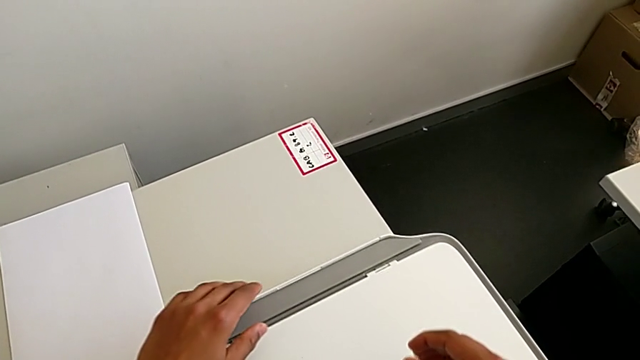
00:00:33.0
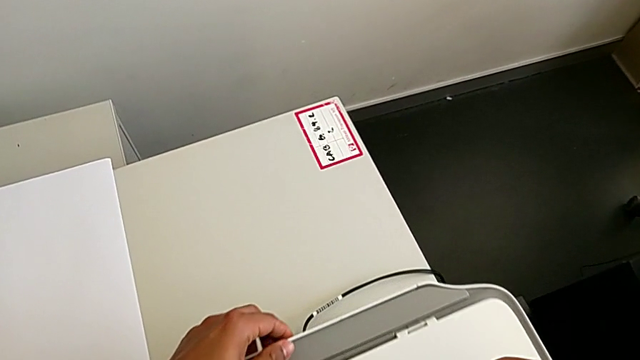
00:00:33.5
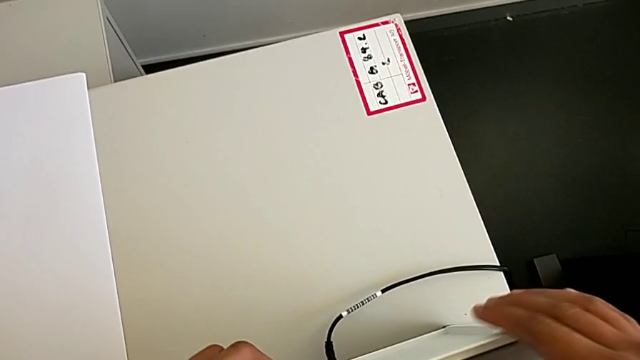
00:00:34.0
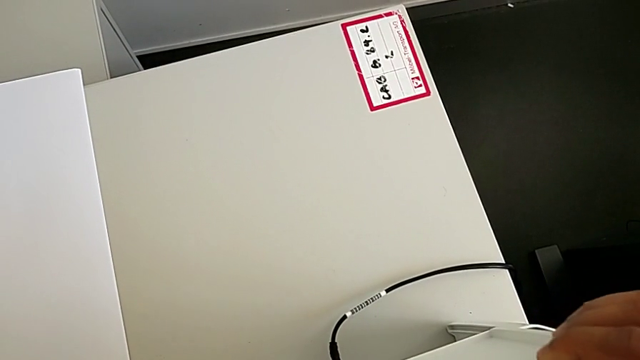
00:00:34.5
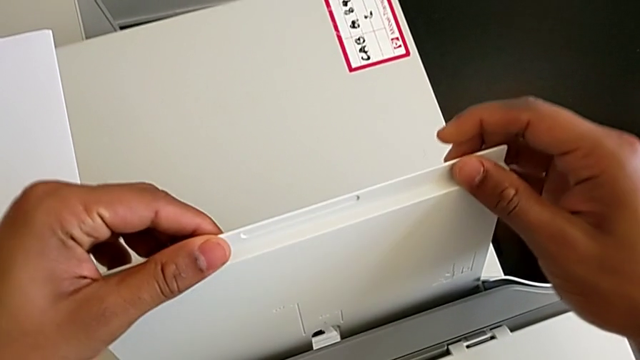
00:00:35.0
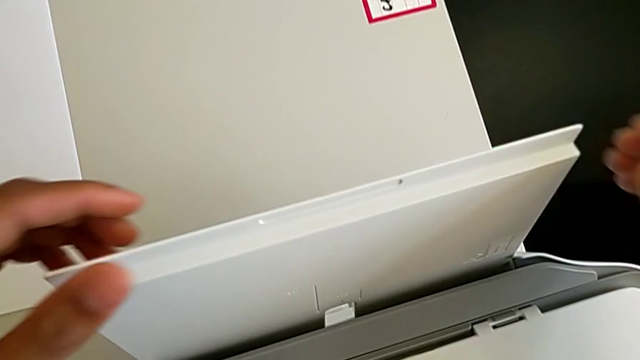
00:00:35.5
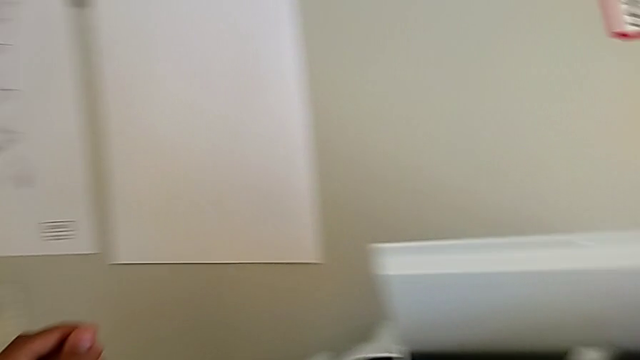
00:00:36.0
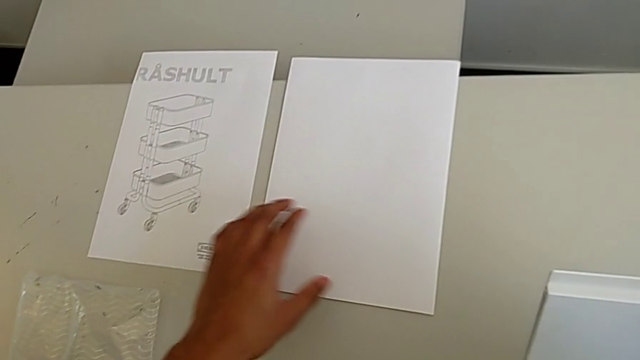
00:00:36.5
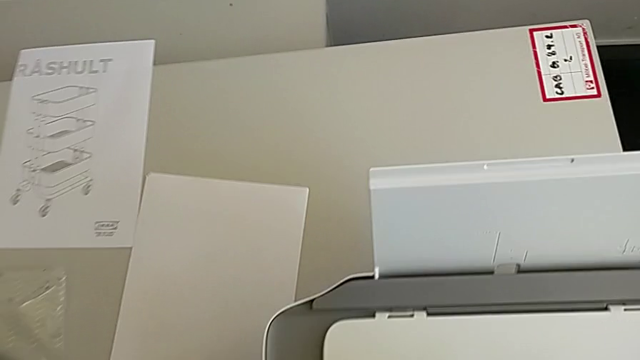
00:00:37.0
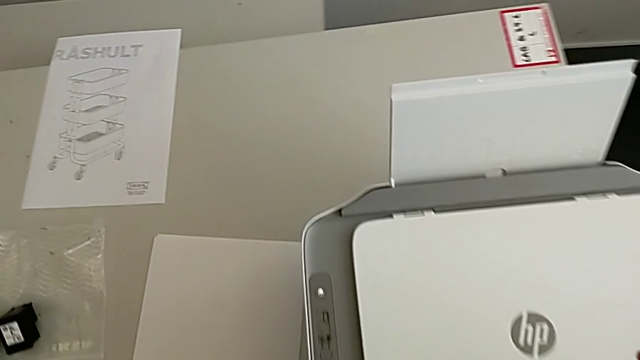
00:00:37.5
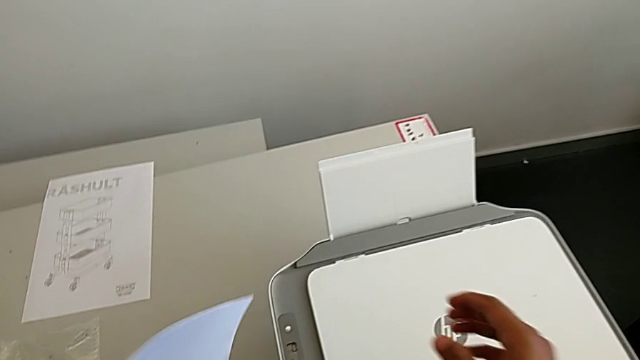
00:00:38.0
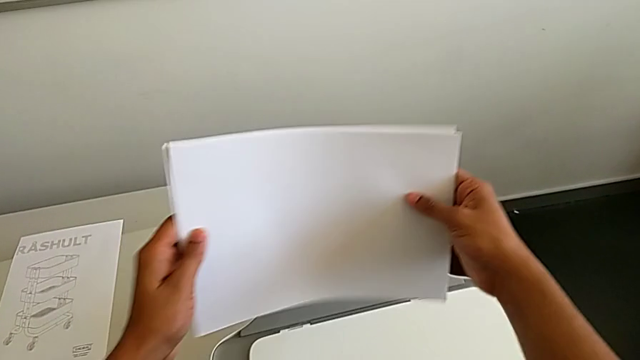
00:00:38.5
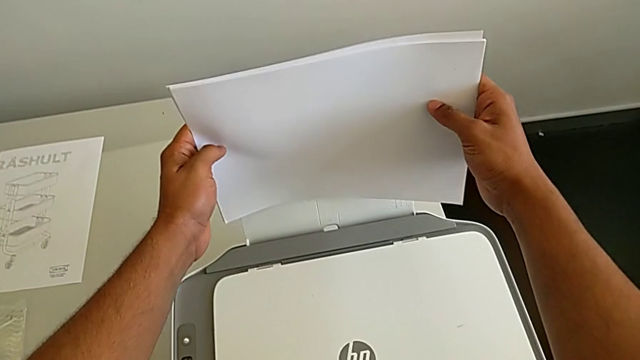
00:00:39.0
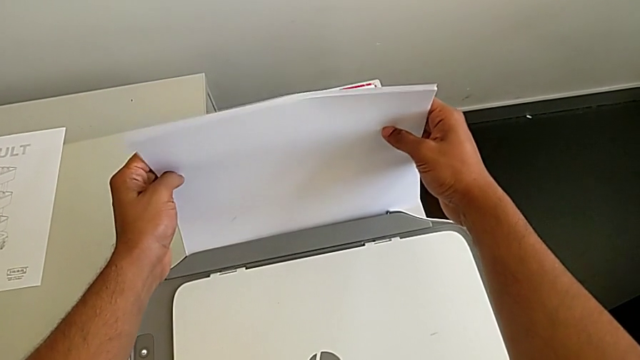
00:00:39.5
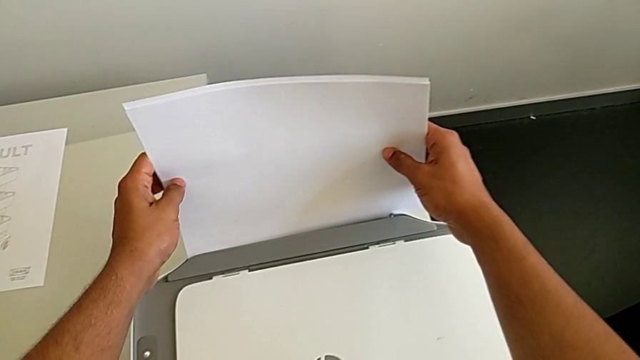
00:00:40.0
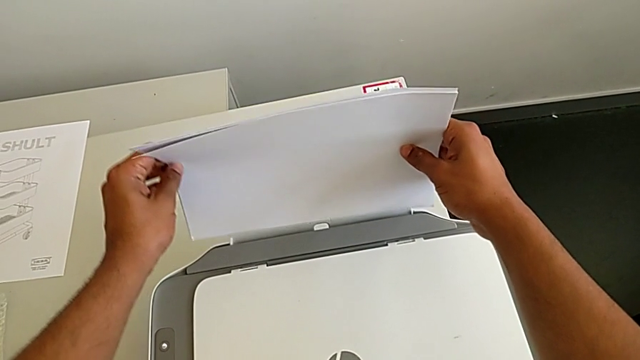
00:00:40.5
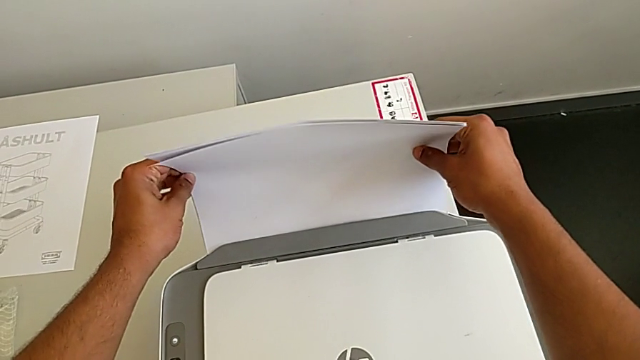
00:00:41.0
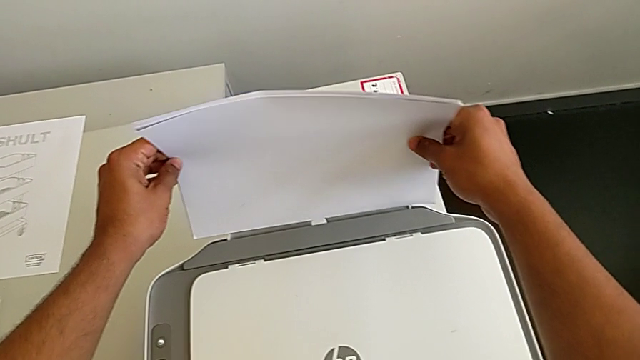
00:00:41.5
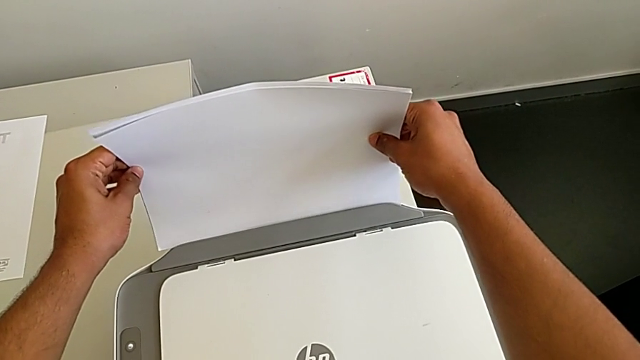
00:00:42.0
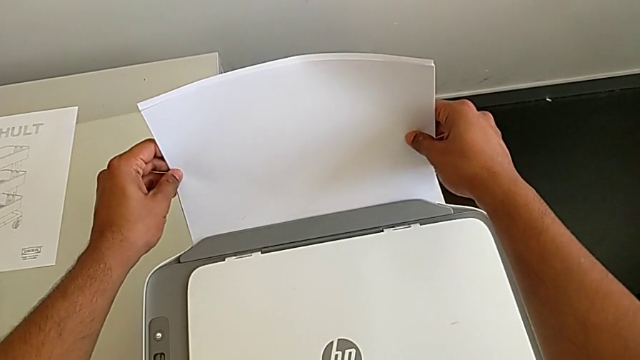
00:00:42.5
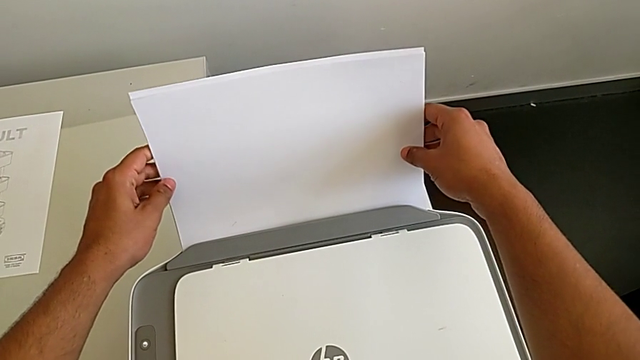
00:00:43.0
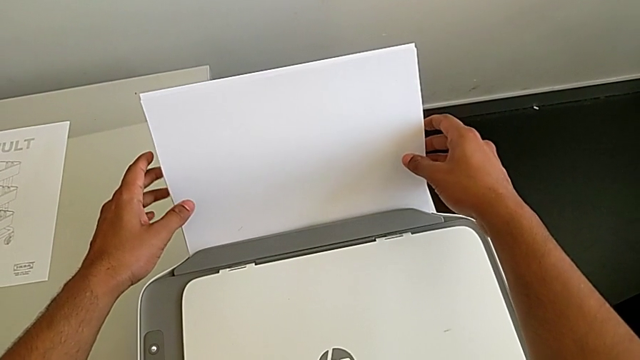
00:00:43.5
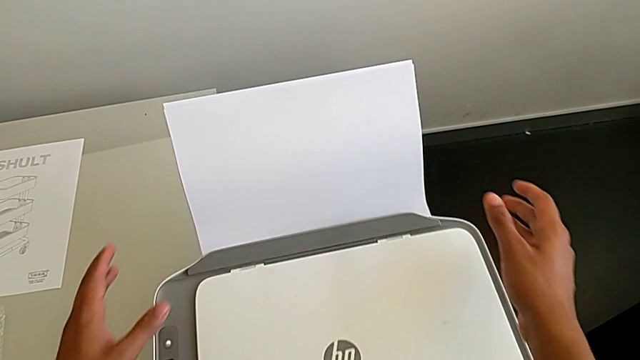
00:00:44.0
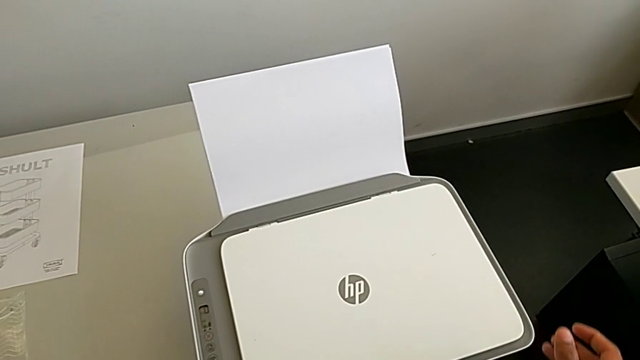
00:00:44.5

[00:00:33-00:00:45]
The camera wearer is loading the paper stack into the printer. They grab the paper stack and align it.

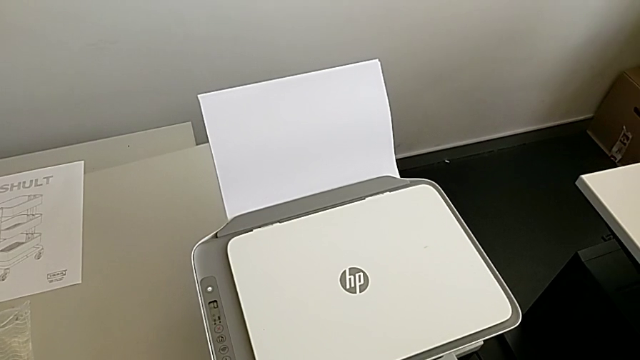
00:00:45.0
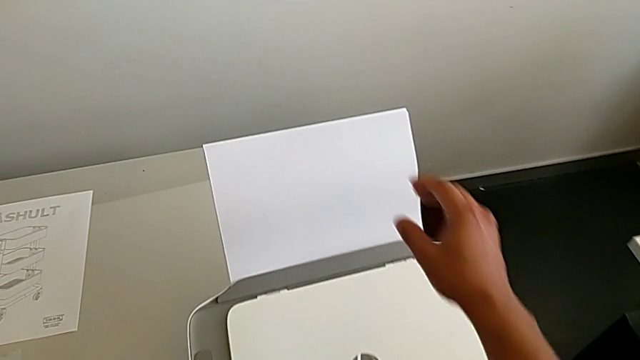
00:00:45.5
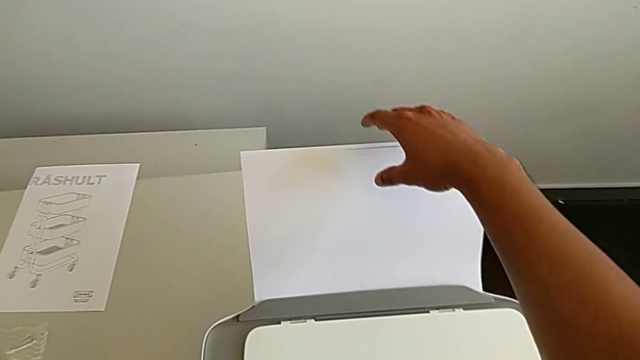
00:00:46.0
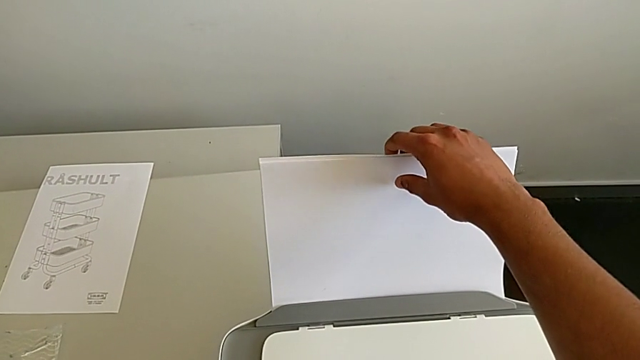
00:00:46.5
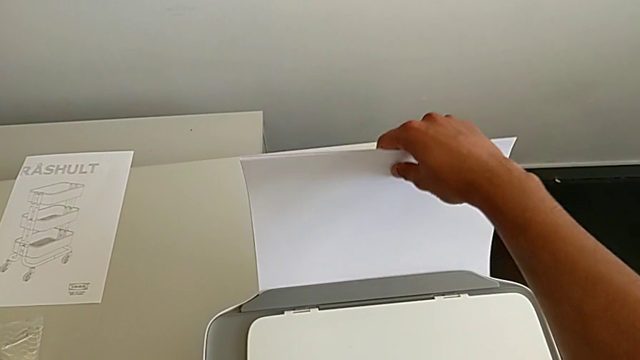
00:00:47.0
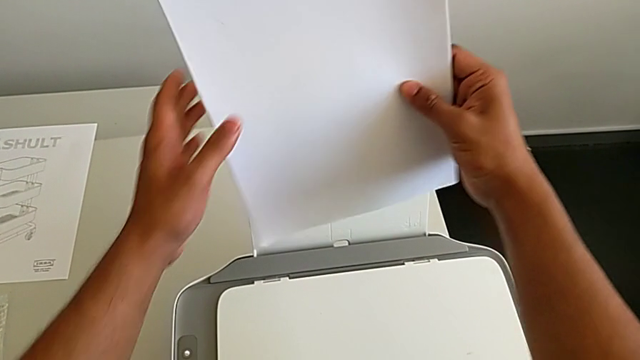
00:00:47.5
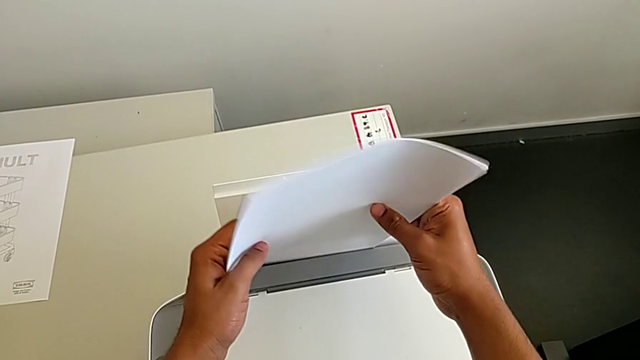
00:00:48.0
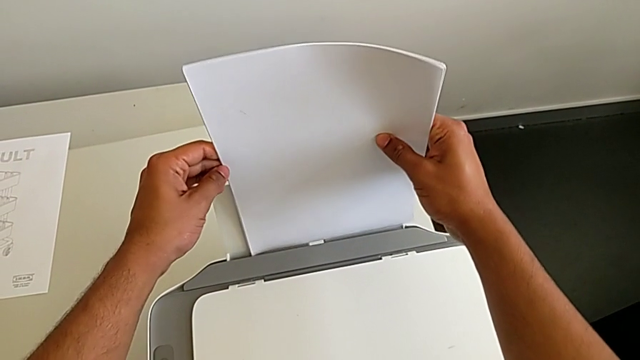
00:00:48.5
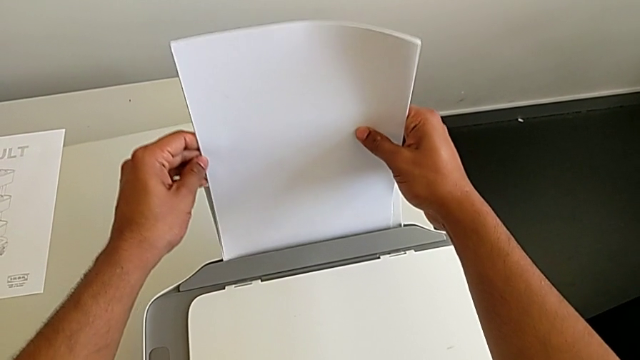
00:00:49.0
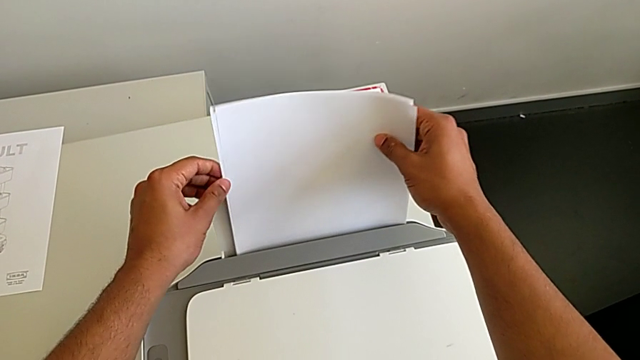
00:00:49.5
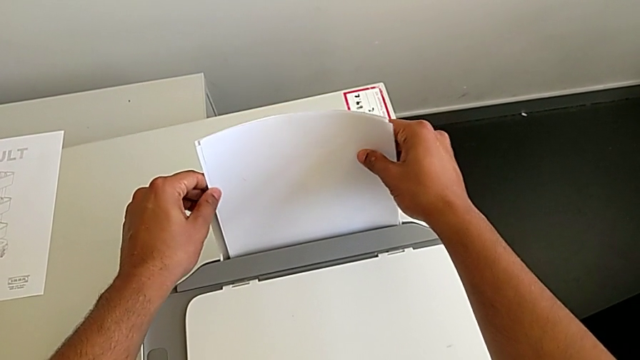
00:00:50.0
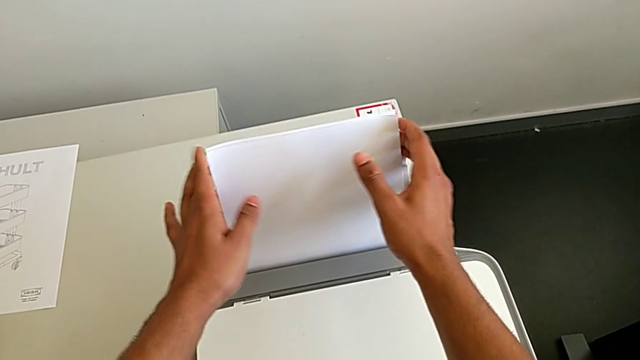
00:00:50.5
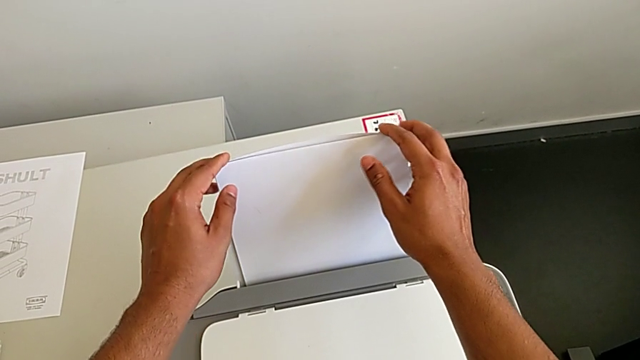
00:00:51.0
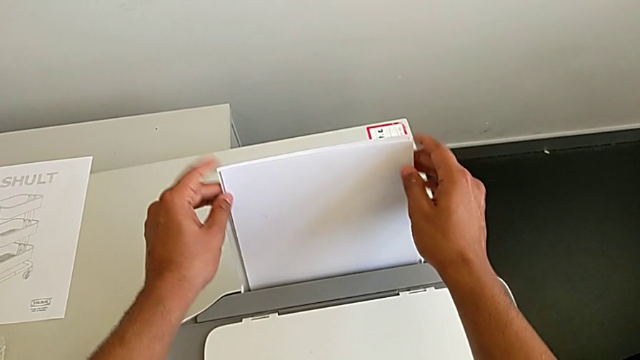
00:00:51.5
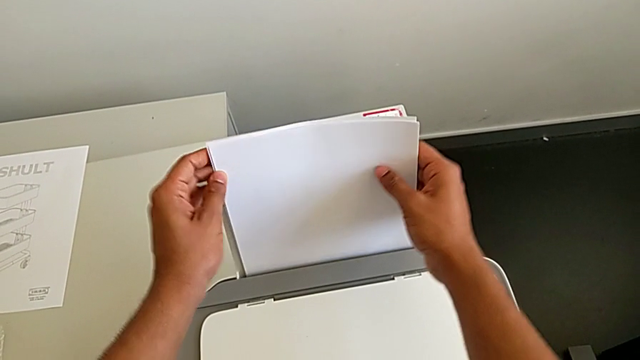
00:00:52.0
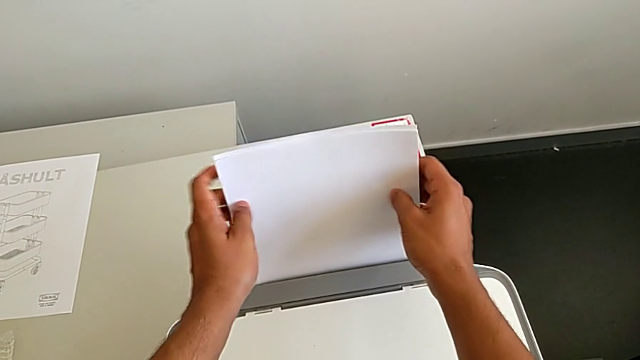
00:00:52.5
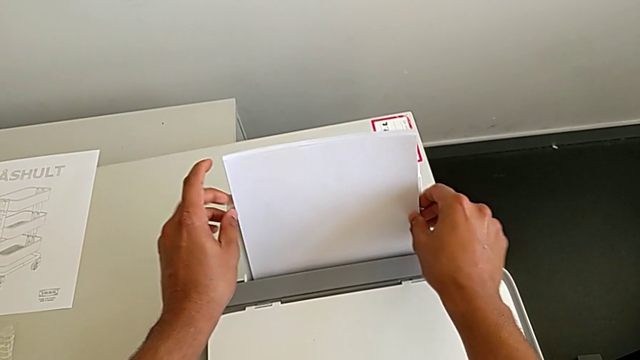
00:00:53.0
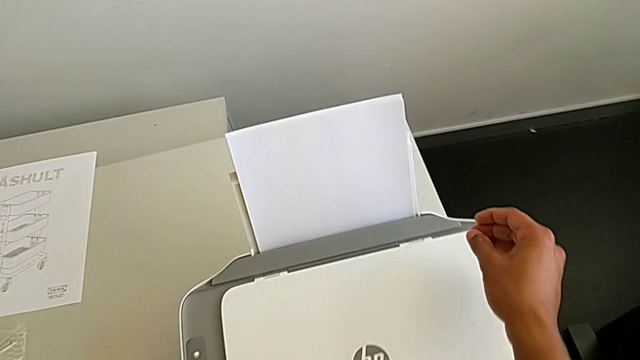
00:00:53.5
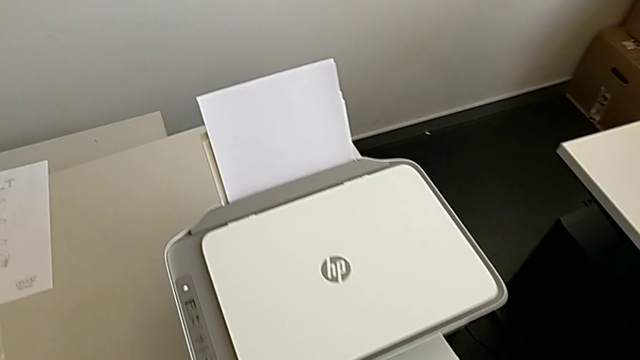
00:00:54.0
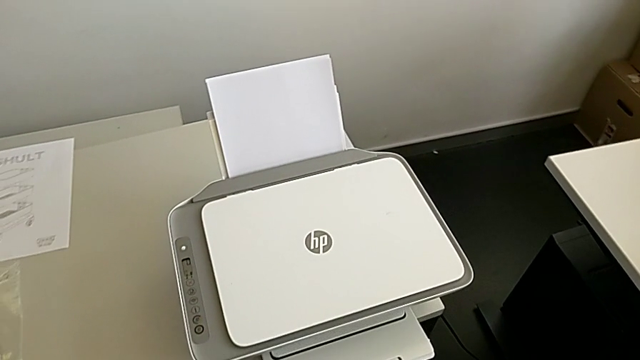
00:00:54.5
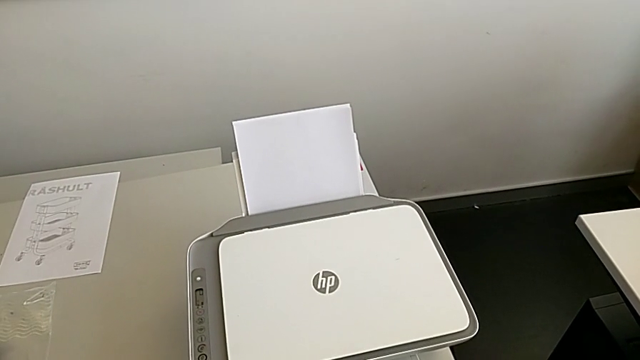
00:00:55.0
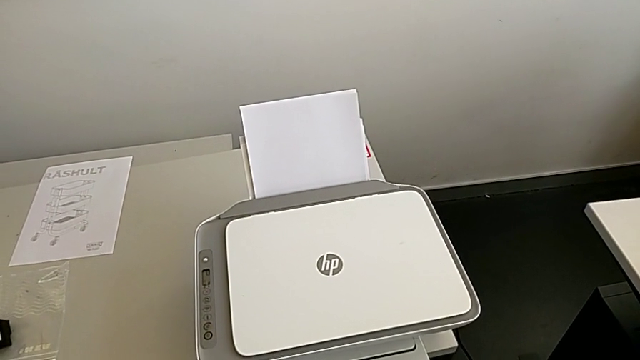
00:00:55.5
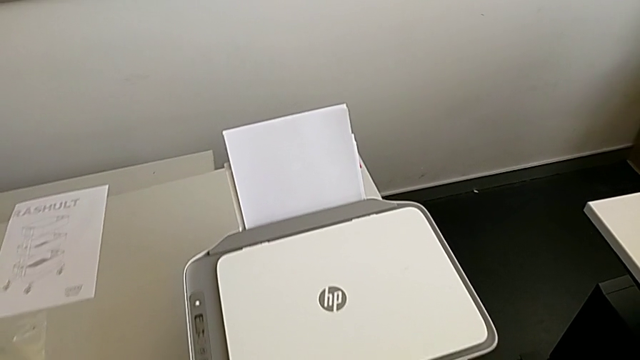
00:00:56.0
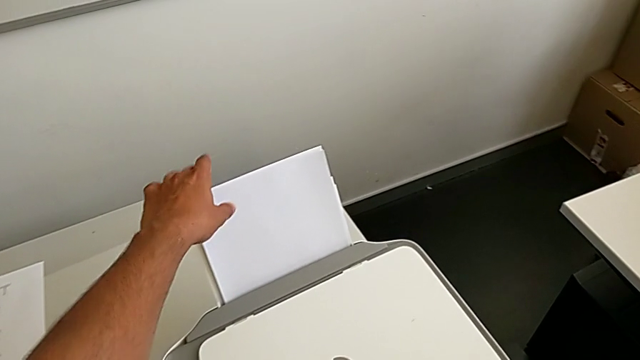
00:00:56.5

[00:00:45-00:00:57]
The camera wearer is loading the paper stack into the printer. They grab the paper stack, rotate the right paper stack, insert the paper stack and grab it.
